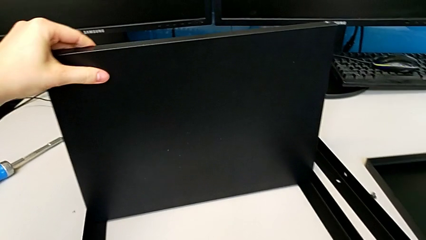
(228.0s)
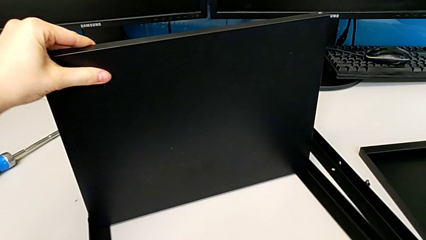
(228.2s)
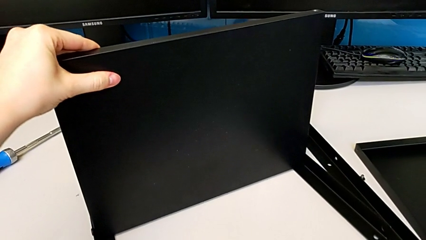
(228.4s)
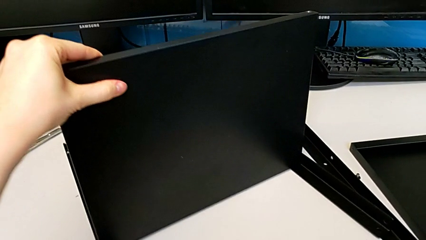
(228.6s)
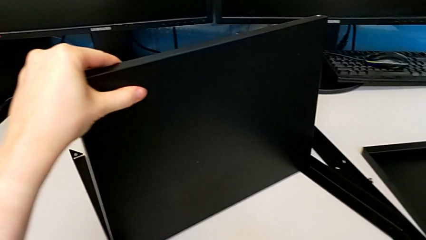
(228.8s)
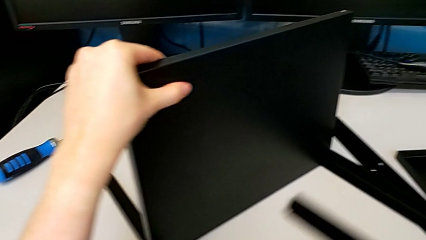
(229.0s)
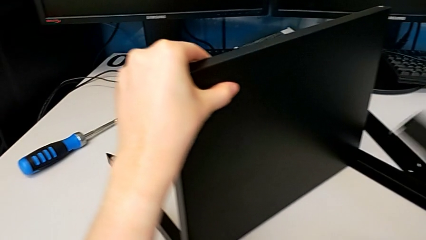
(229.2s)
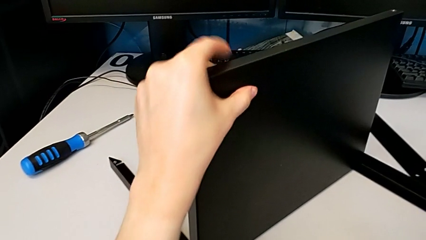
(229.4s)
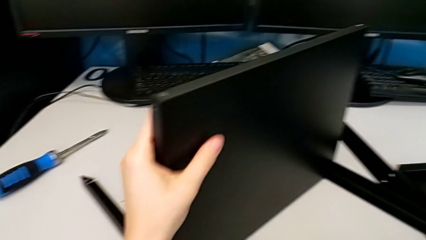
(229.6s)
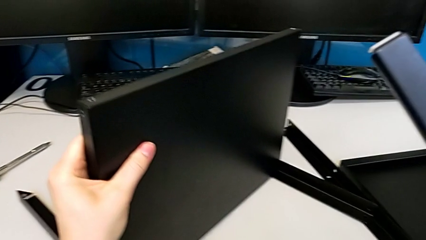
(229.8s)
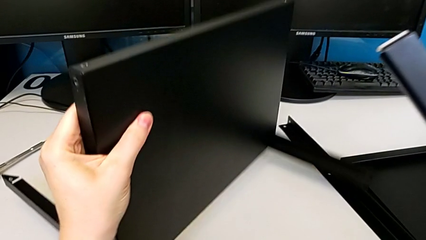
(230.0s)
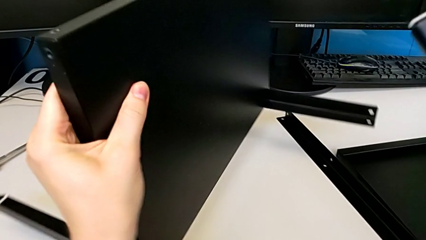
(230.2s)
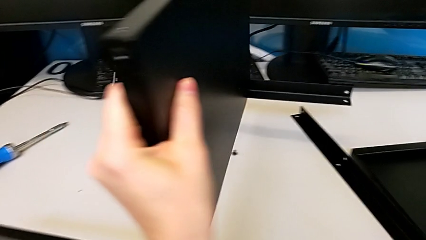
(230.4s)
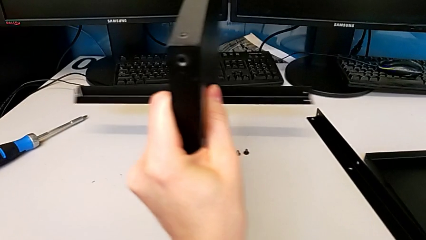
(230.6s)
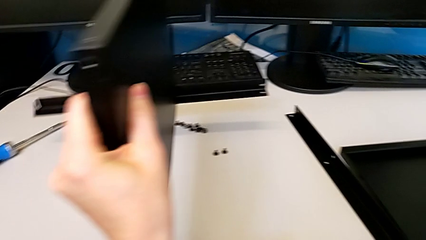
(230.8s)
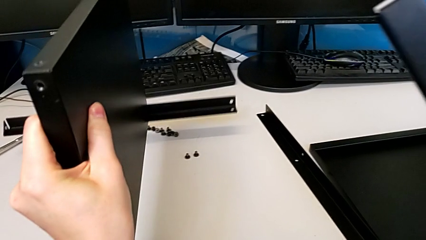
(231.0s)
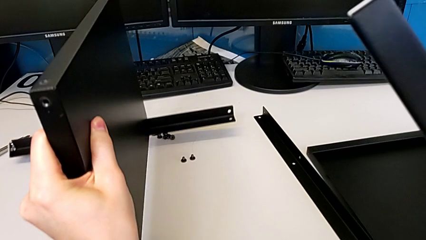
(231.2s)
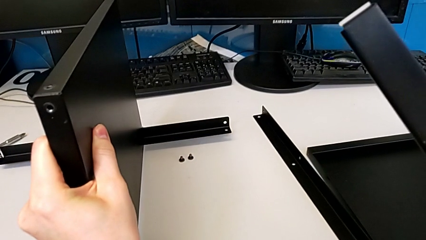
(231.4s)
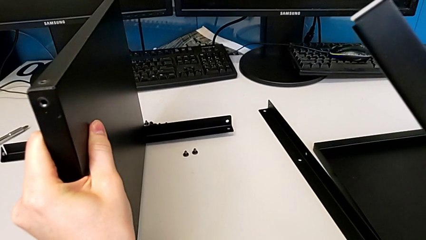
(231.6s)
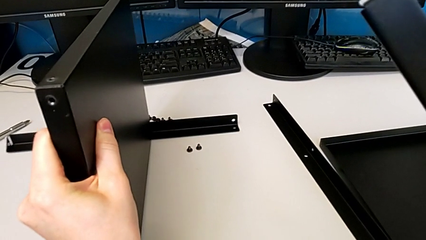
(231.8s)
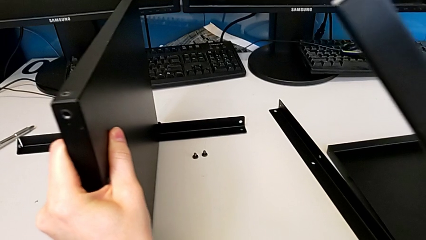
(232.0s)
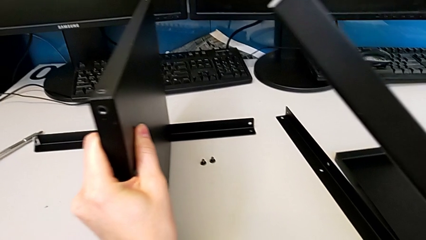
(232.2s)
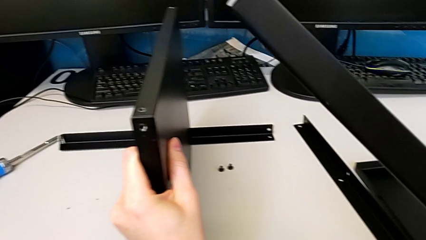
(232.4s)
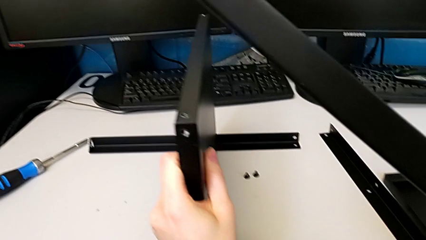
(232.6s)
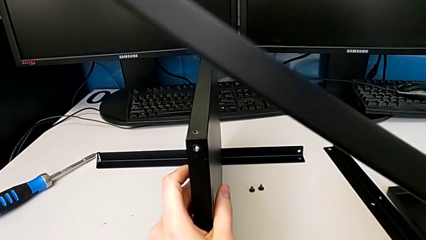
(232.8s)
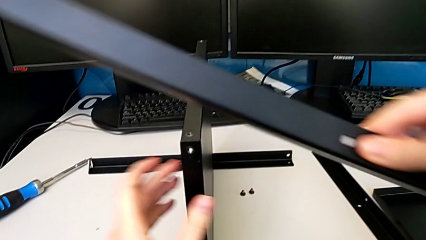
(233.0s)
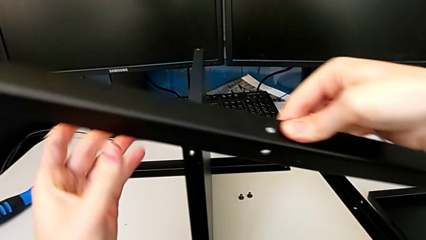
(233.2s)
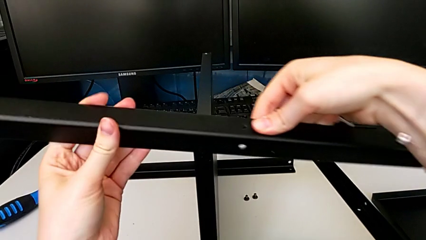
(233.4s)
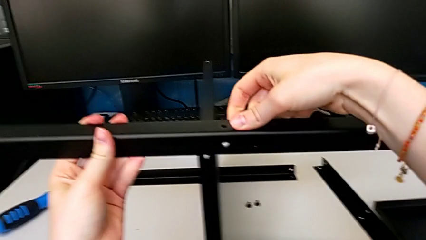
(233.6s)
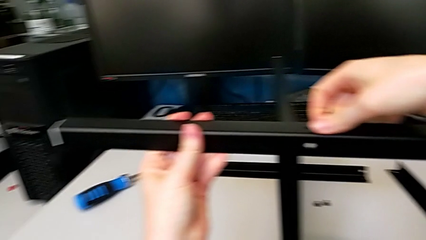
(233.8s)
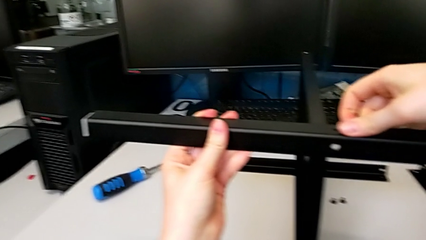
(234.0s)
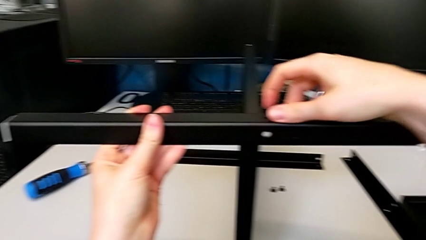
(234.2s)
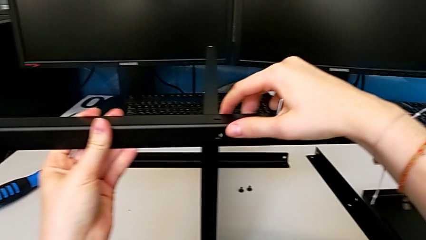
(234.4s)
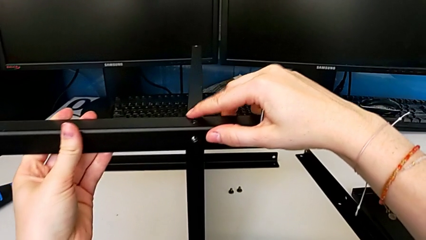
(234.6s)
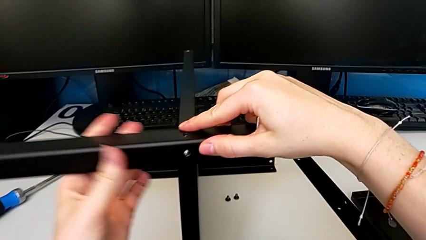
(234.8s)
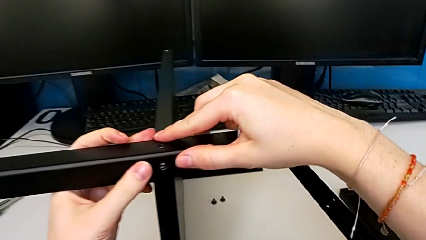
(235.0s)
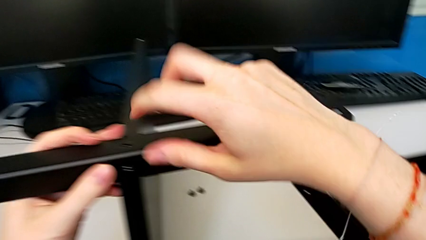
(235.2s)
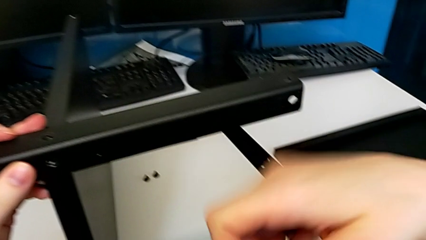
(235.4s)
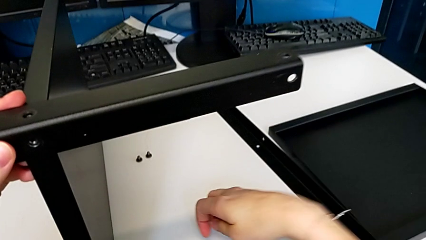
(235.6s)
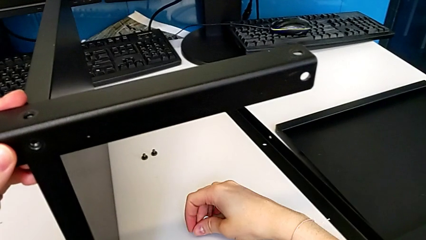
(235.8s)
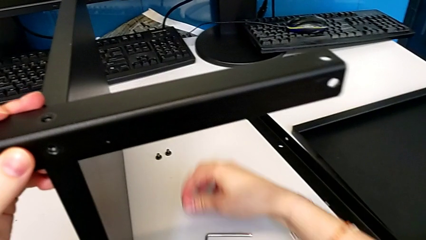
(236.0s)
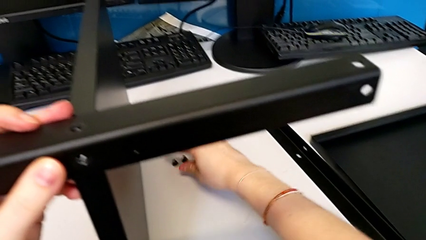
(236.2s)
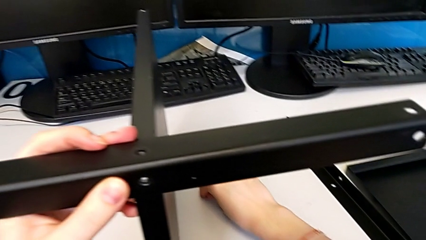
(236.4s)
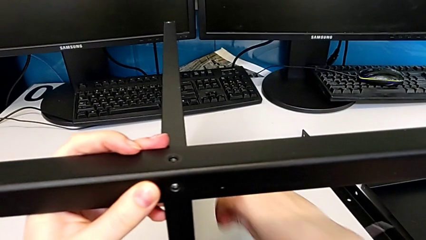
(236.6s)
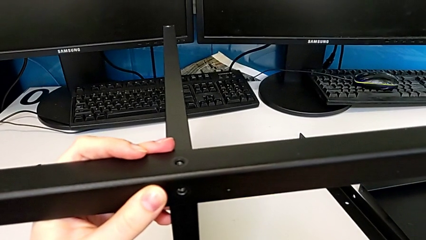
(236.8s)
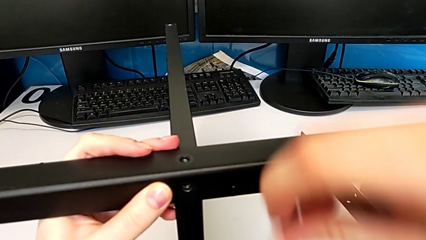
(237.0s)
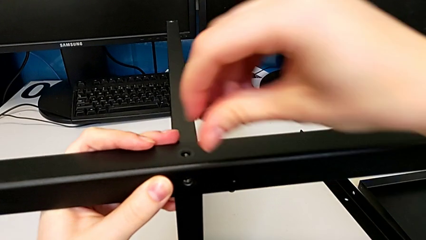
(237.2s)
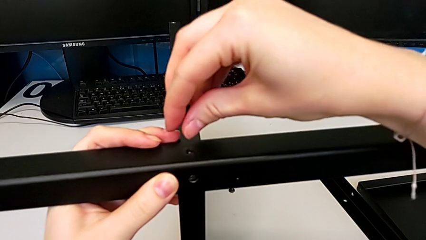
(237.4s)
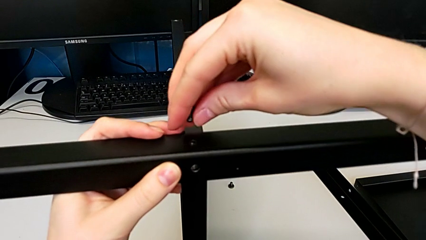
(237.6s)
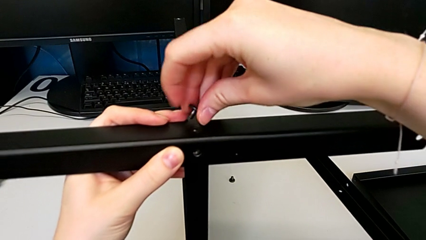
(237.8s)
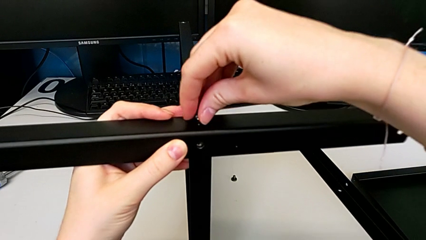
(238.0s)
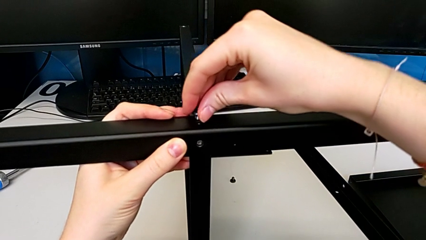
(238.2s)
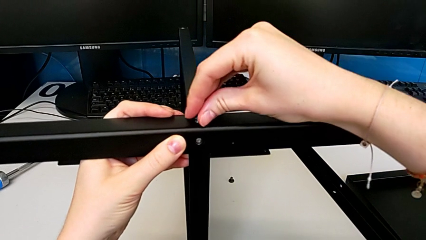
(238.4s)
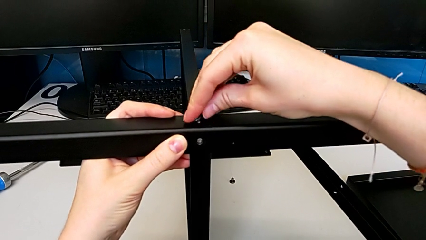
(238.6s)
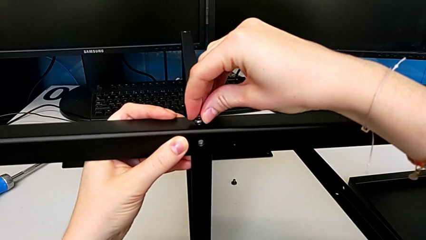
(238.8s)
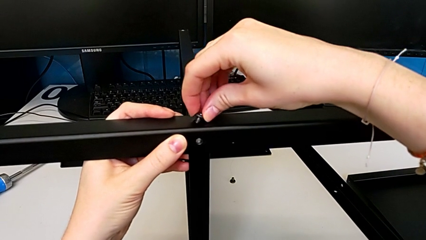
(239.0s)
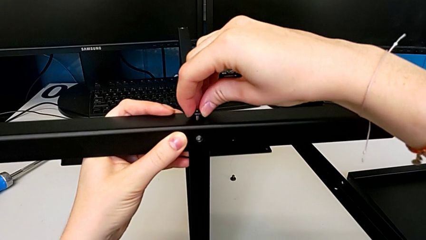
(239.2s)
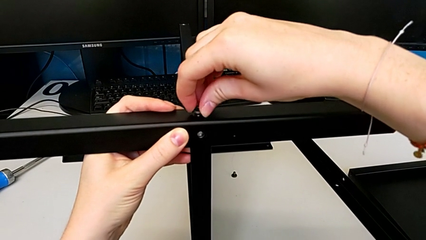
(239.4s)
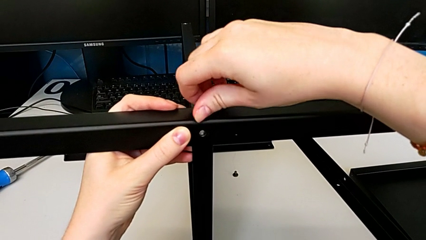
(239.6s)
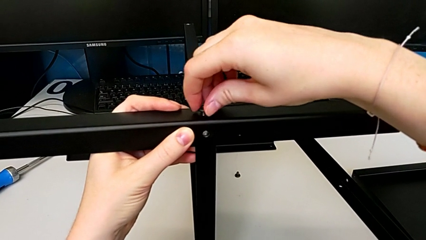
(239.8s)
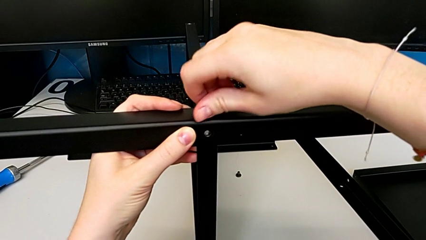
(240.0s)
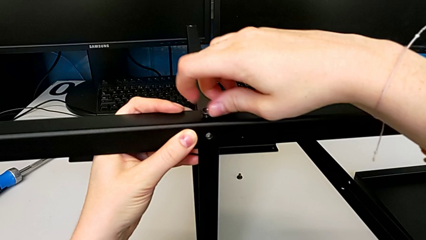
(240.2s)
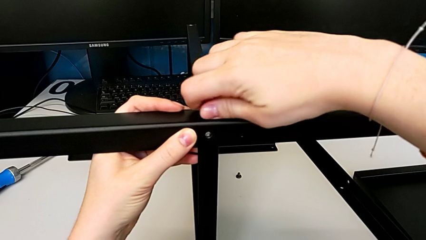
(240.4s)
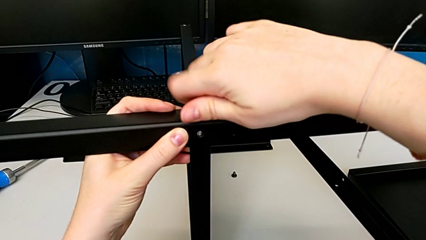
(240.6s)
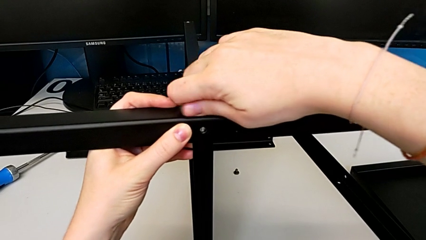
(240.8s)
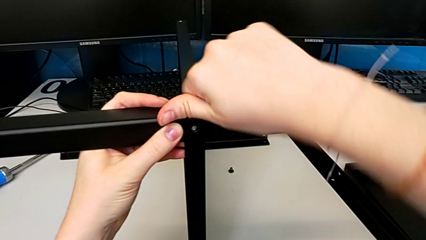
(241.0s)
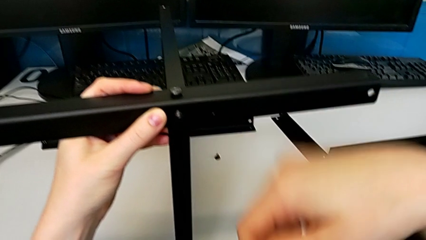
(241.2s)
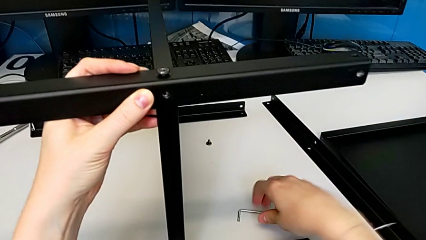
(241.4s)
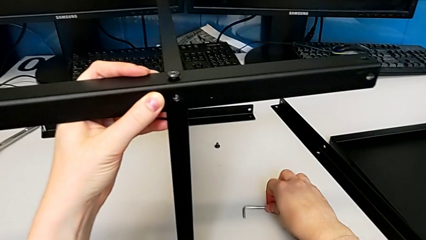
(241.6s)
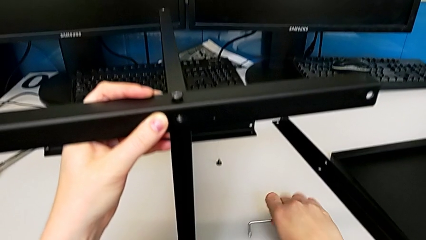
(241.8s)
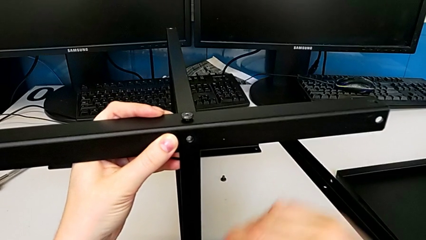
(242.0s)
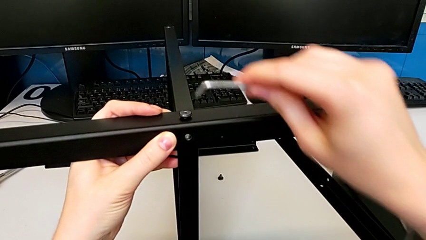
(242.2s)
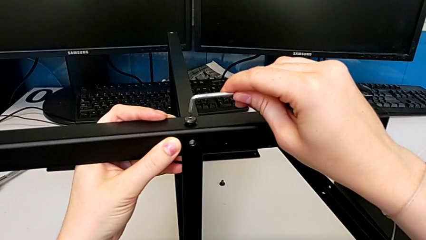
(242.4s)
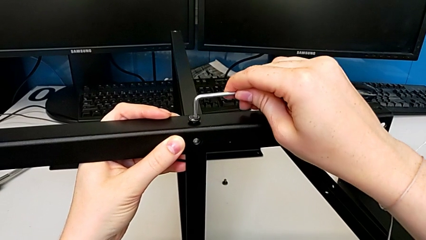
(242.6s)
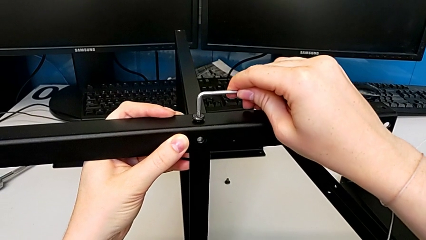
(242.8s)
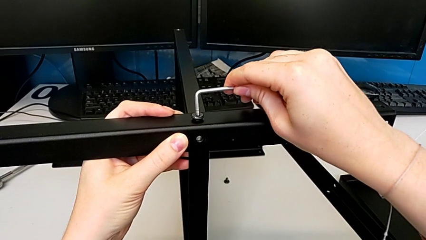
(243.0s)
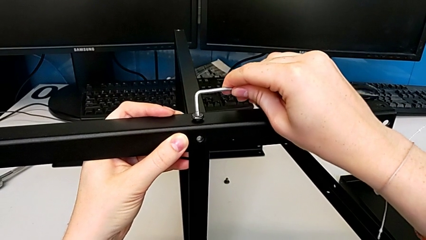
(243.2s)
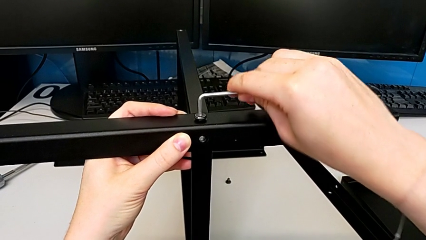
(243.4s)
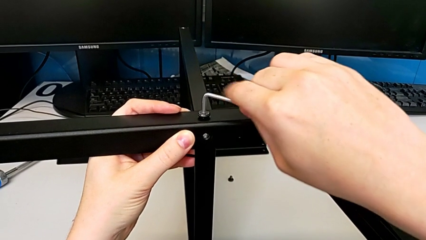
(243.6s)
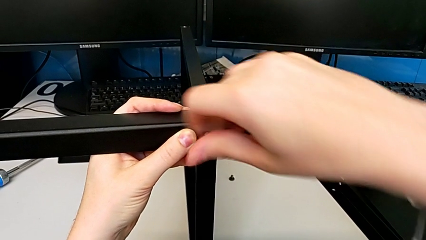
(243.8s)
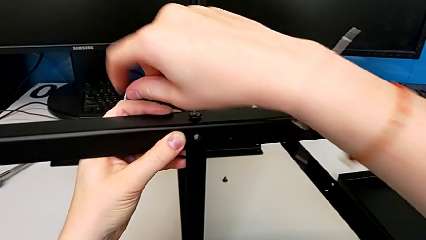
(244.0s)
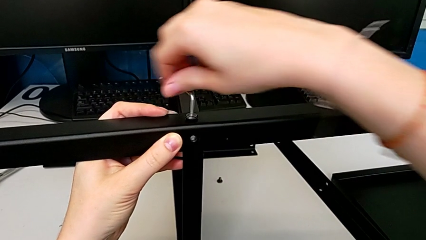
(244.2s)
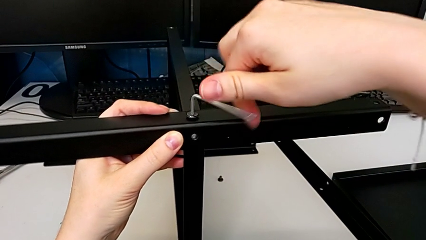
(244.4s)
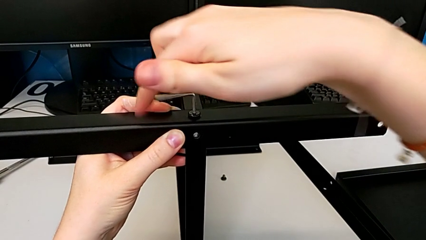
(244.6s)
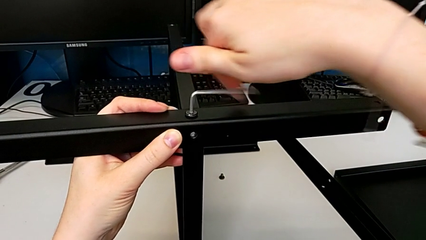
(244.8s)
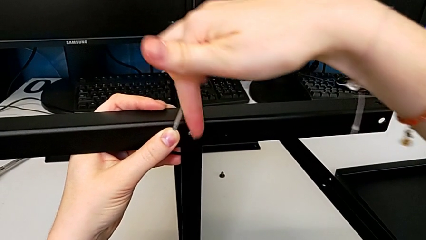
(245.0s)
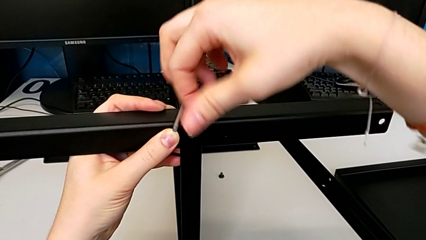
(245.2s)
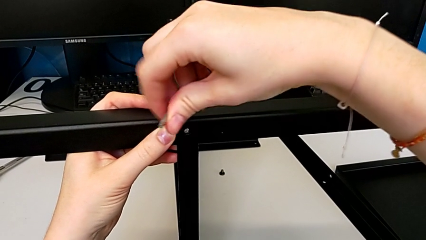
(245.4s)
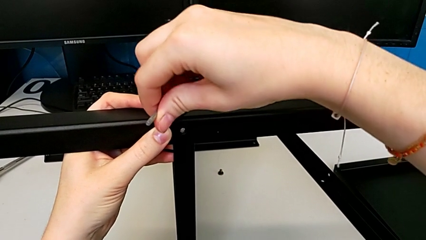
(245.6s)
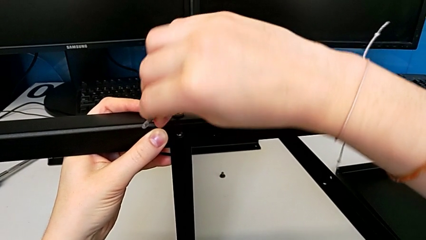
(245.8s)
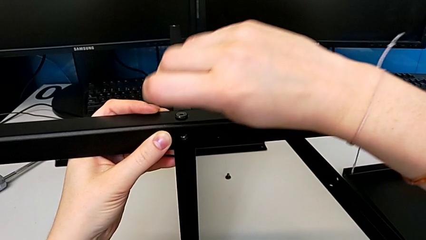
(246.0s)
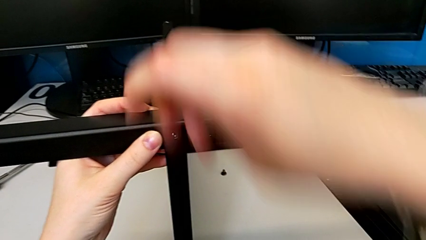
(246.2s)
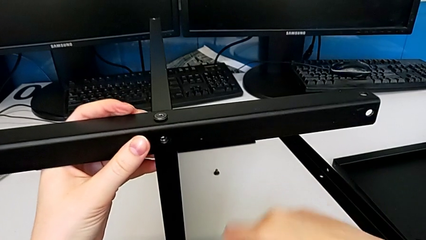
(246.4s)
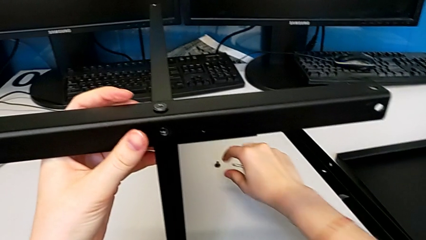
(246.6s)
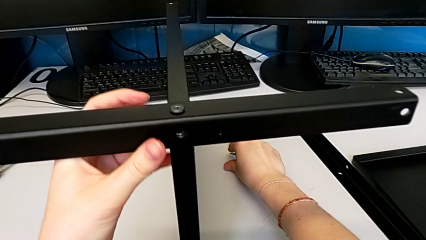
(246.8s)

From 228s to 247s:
The camera wearer is assembling the third leg to the middle shelf. They rotate the tray, align the leg, place the third leg, drop the Allen wrench, grab the first hex socket head, insert it, screw it, grab the Allen wrench and screw the first hex socket head.
